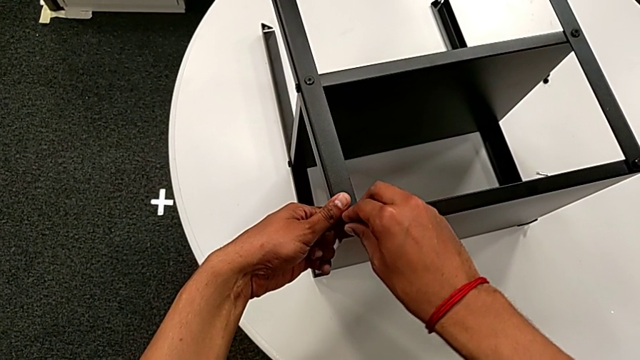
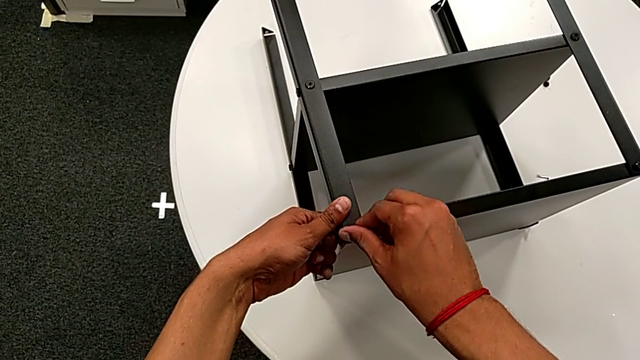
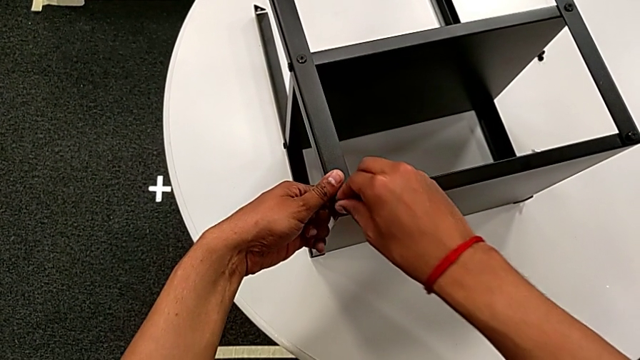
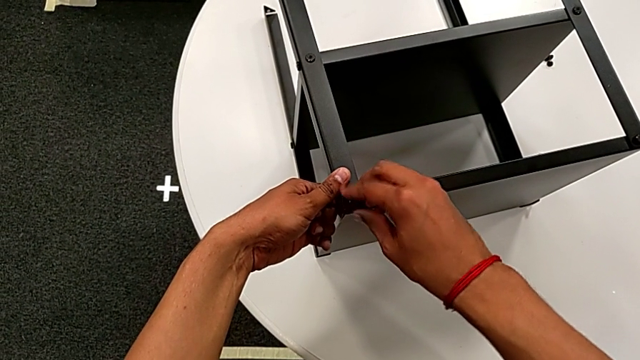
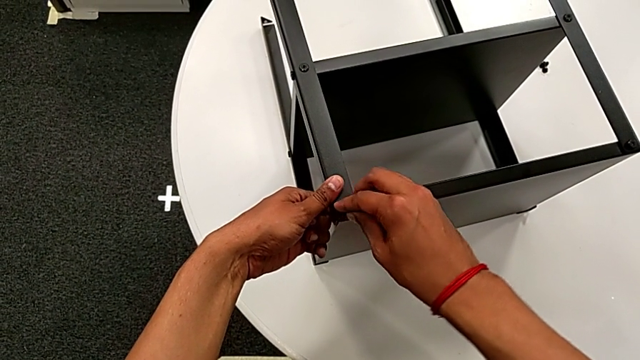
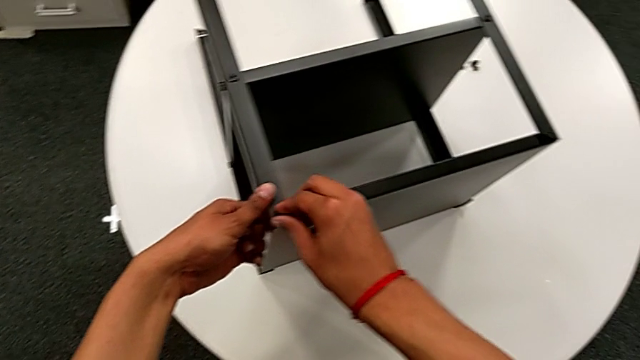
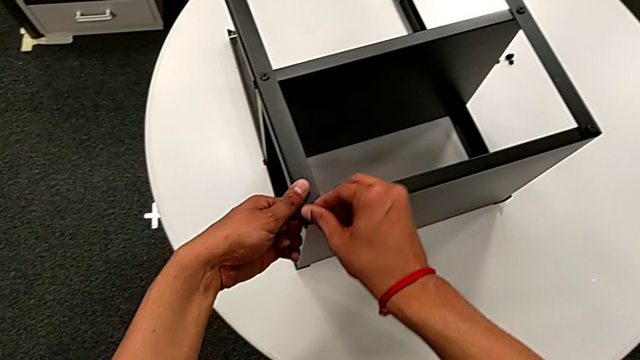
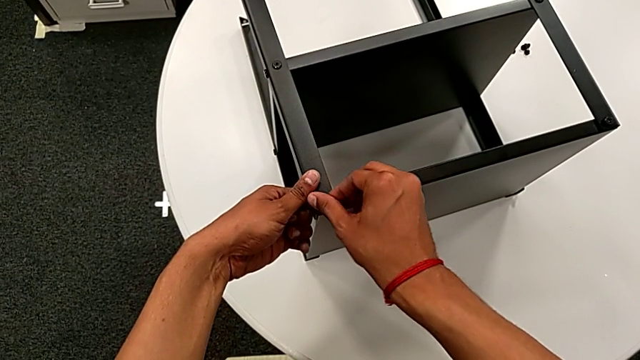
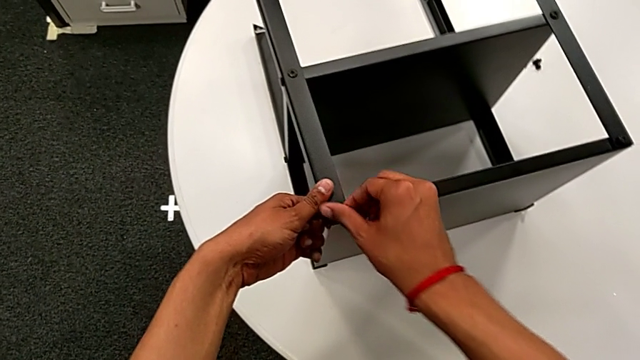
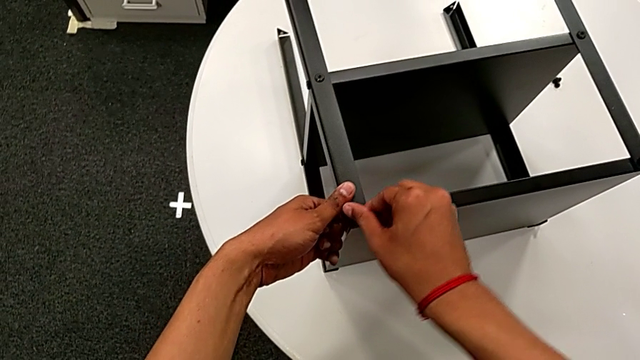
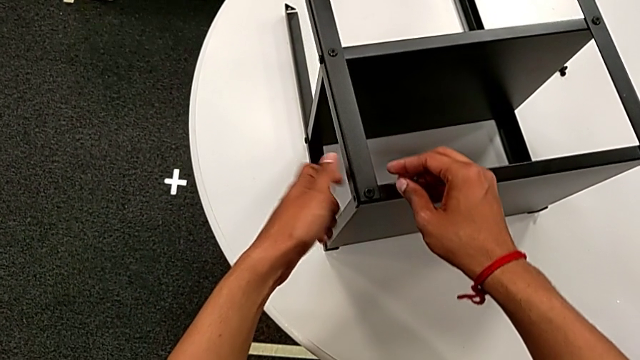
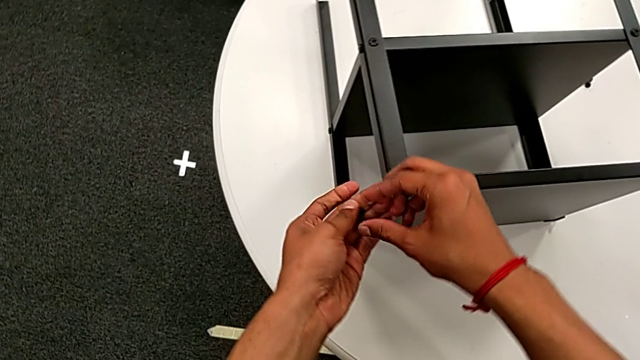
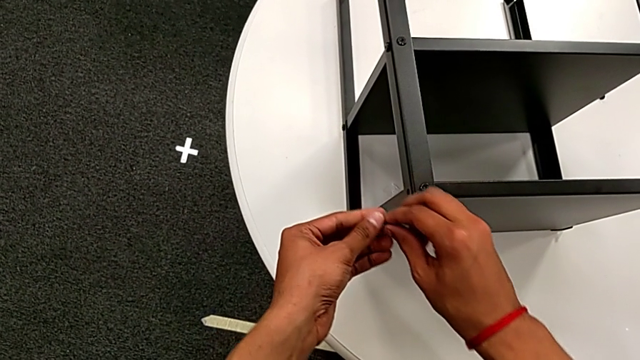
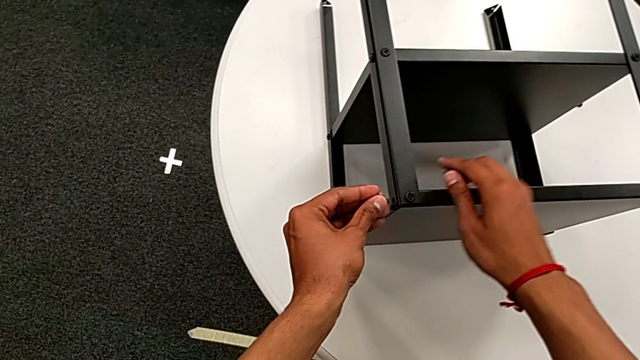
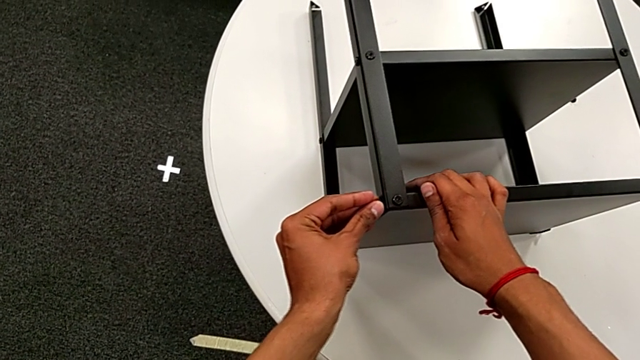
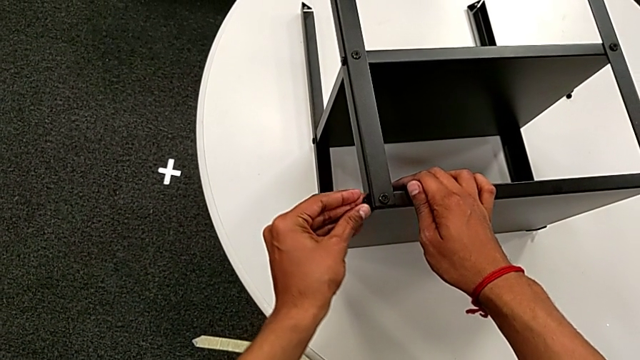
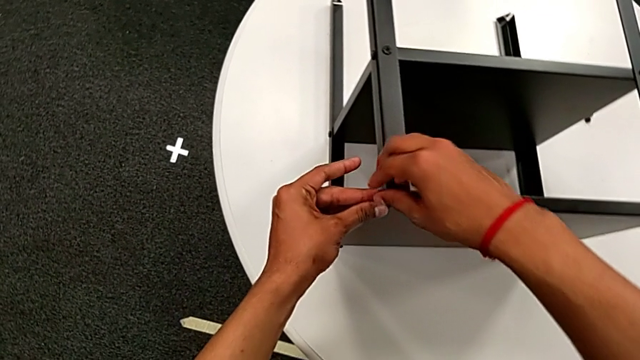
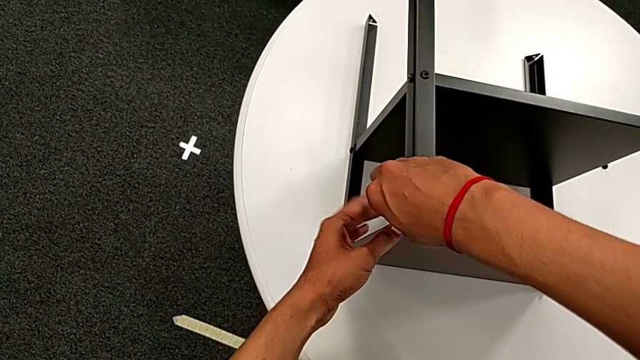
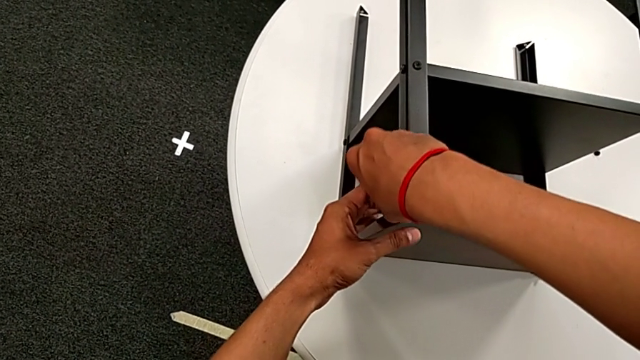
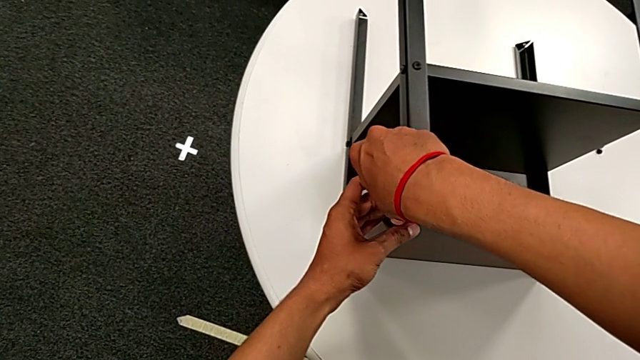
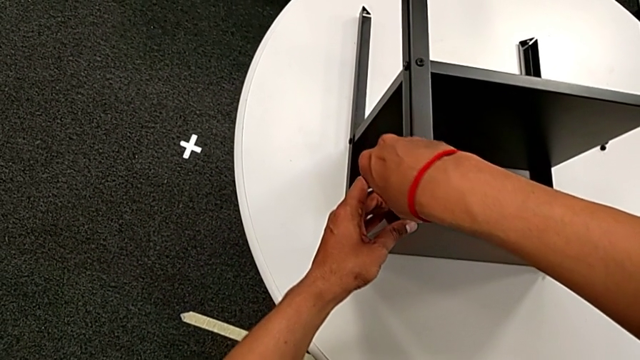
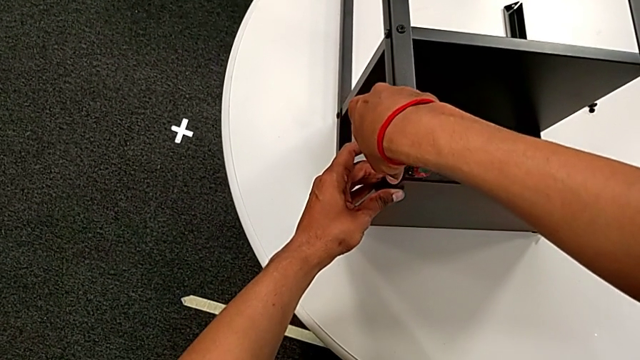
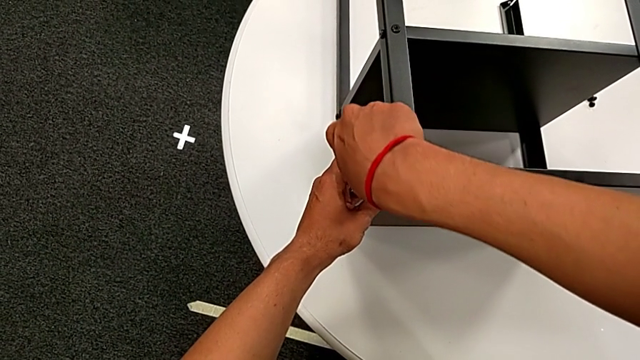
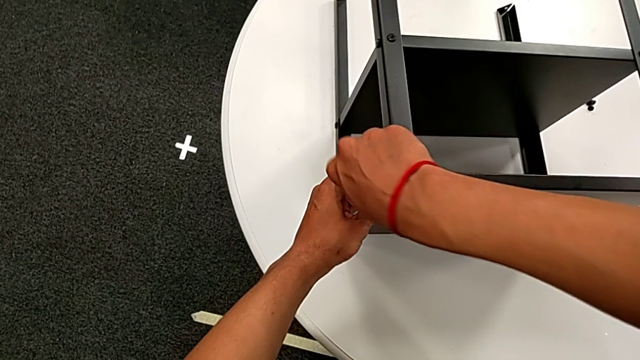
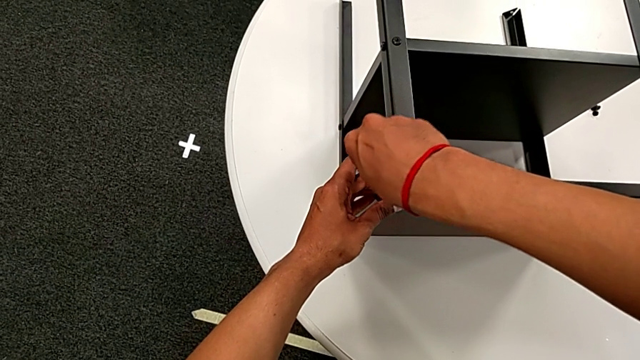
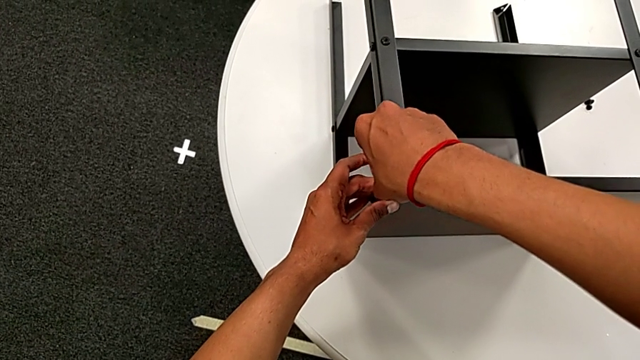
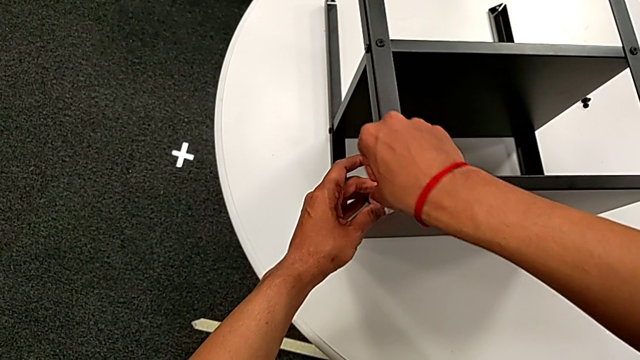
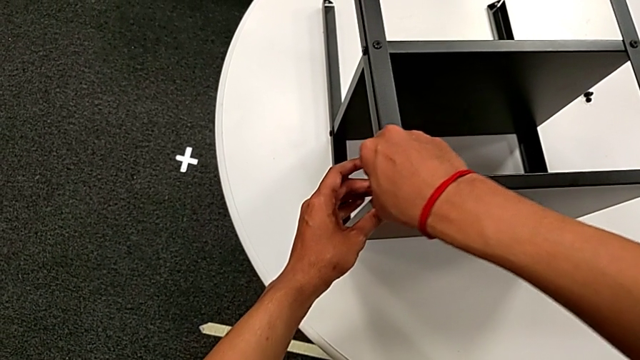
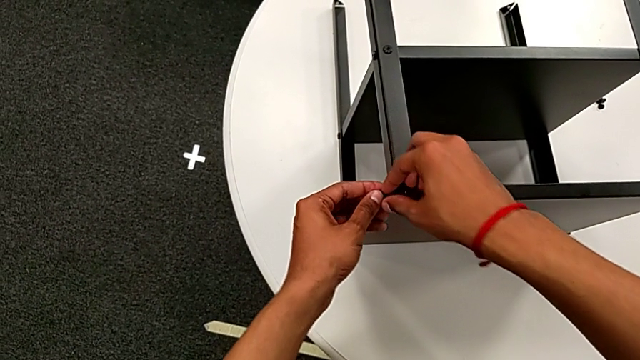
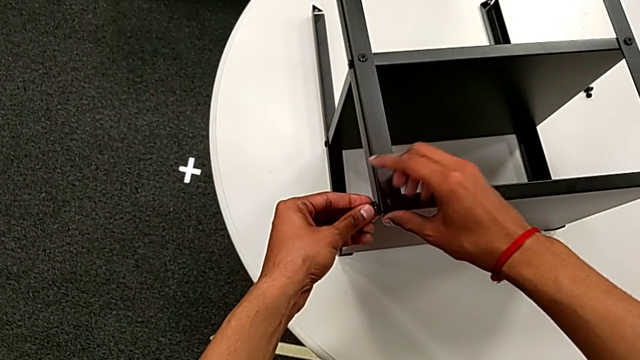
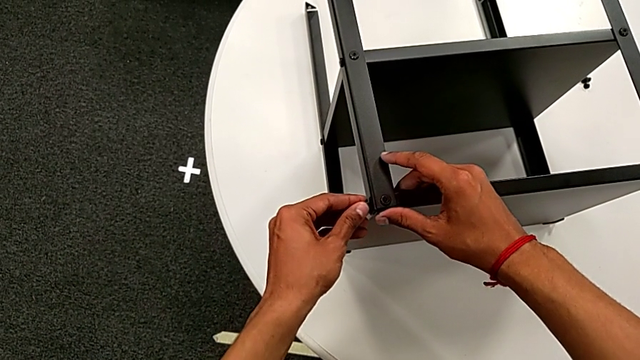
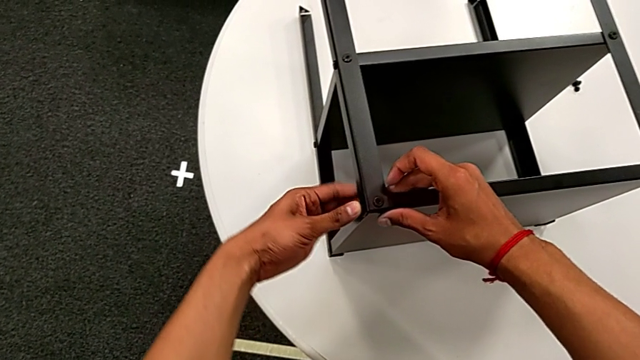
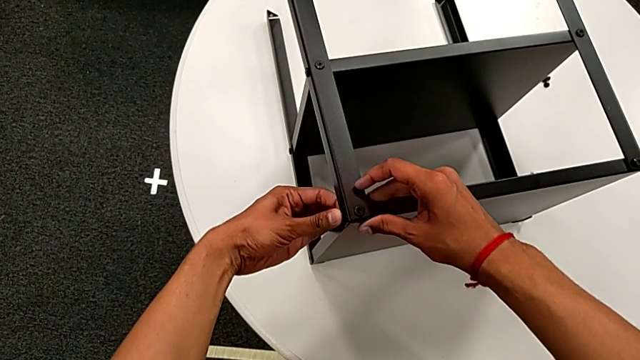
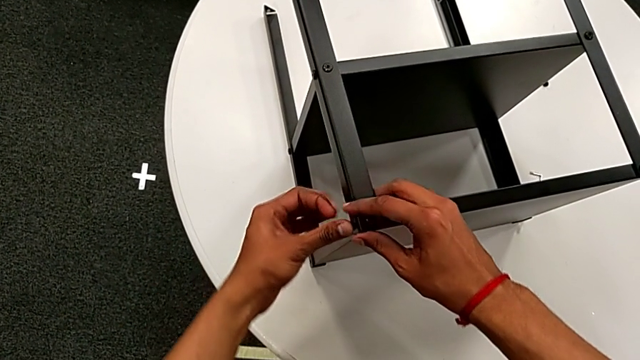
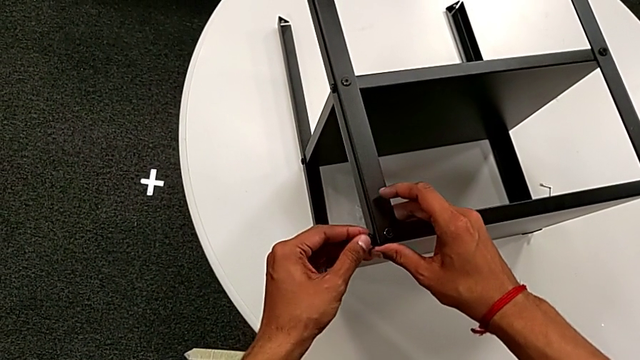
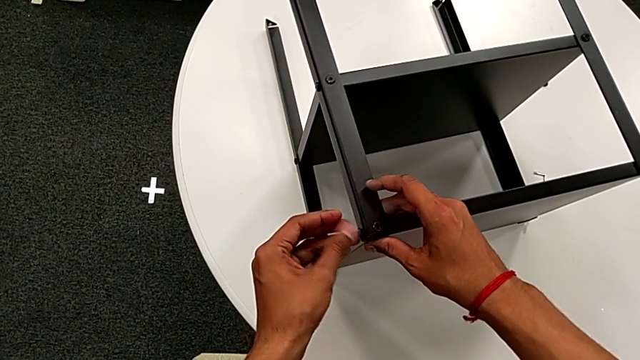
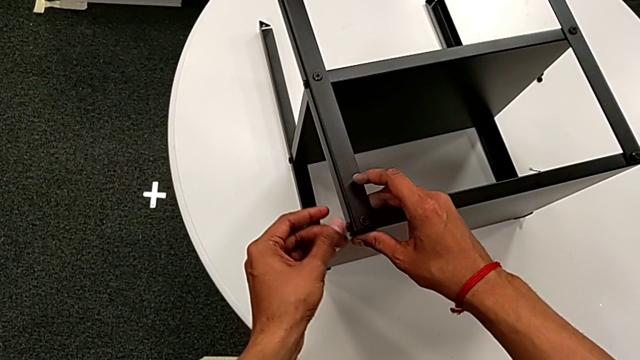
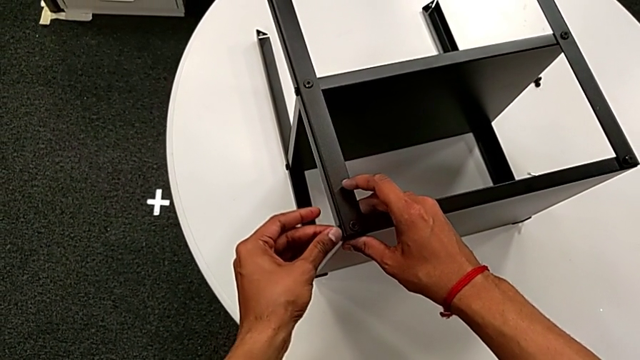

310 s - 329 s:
The camera wearer is screwing hex socket heads onto the second leg. They screw the hex socket head, rotate it, insert it, screw it, insert it and screw it.

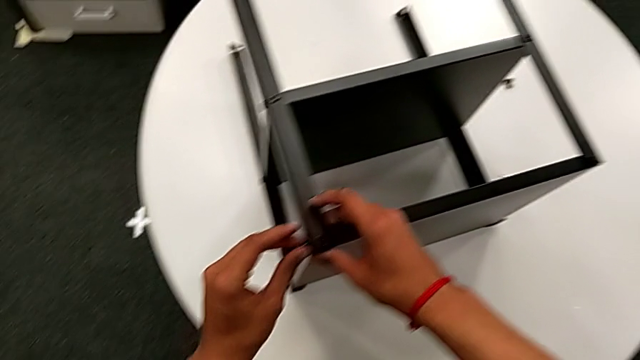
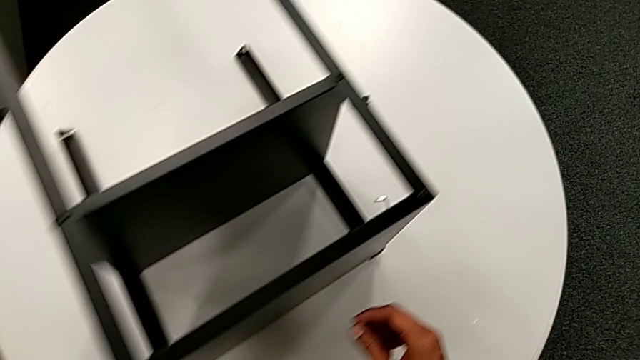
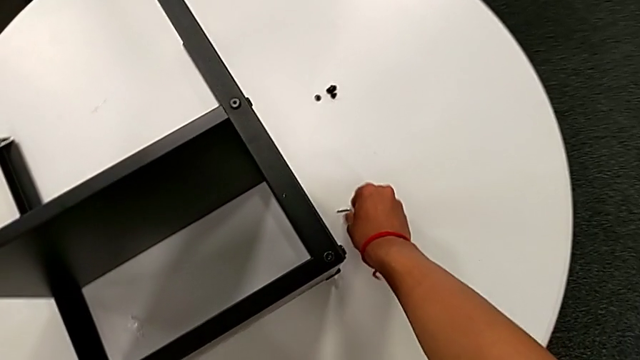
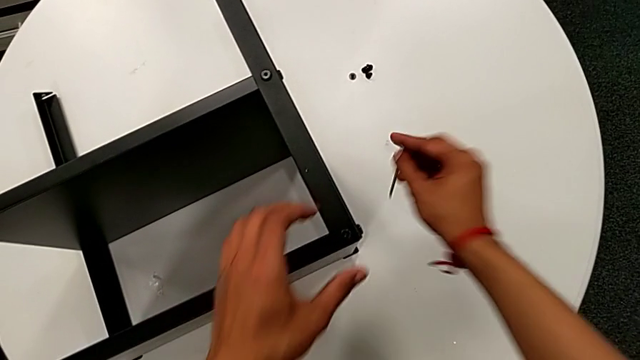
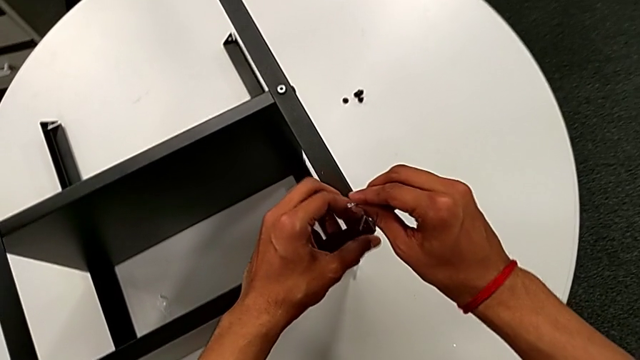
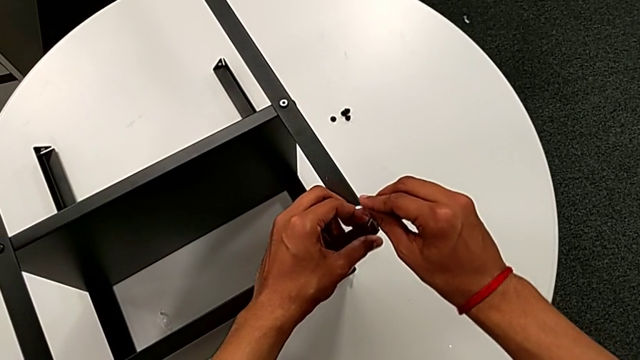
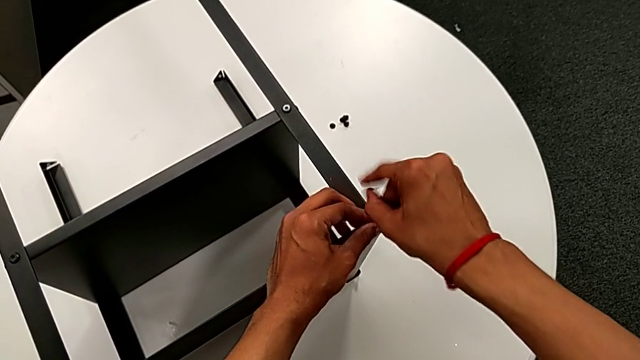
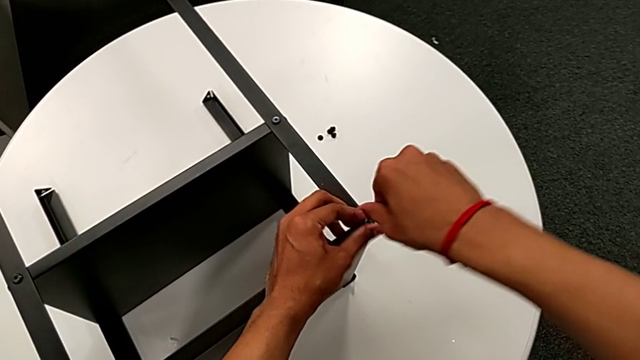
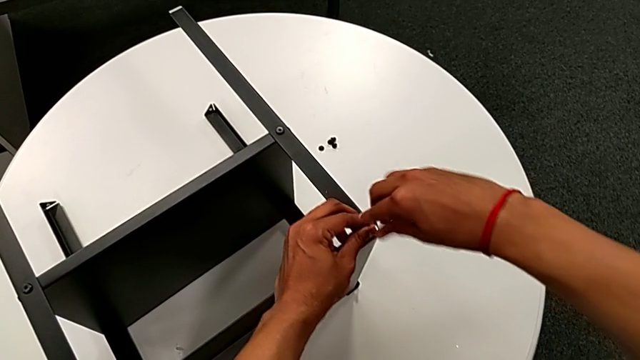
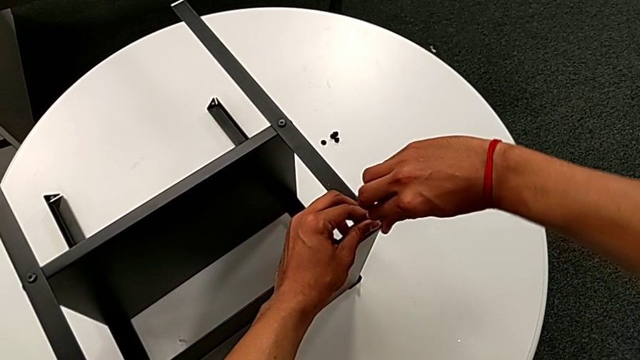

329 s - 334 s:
The camera wearer is screwing the hex socket heads to the legs using the Allen wrench. They approach the Allen wrench, grab it, insert it and begin to screw the hex socket head.
